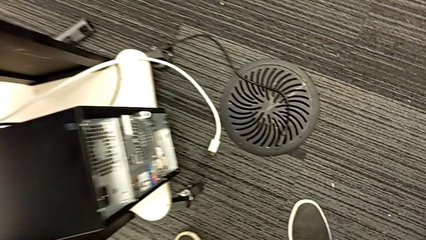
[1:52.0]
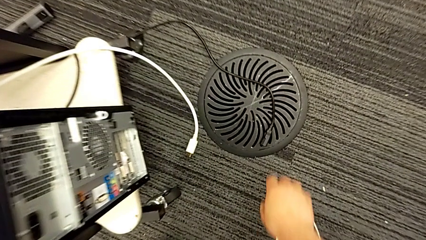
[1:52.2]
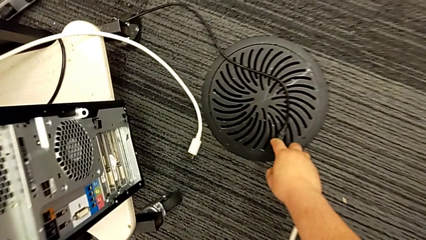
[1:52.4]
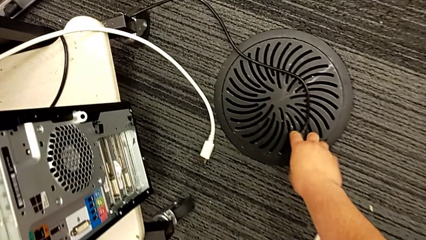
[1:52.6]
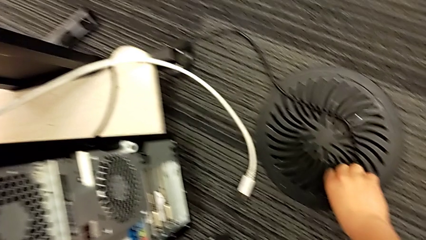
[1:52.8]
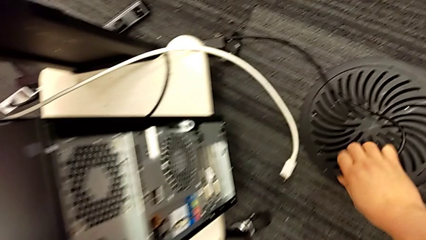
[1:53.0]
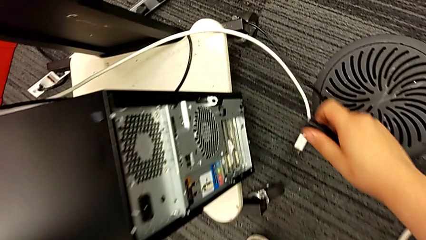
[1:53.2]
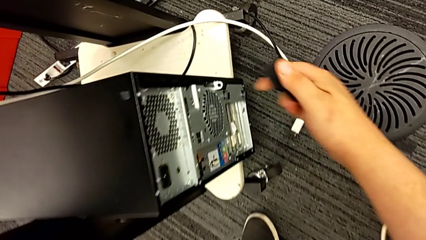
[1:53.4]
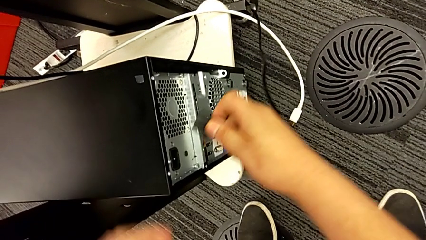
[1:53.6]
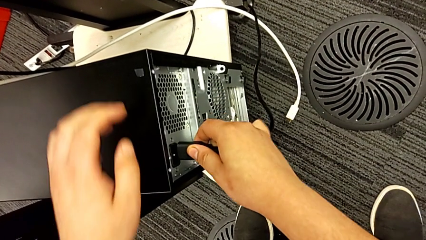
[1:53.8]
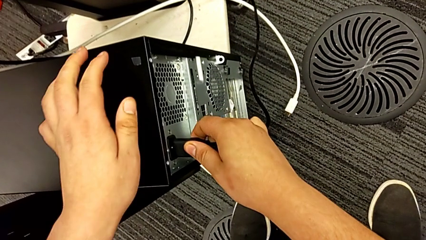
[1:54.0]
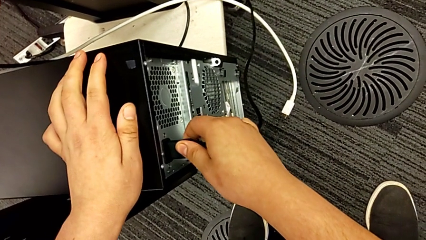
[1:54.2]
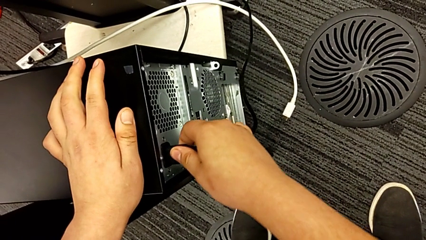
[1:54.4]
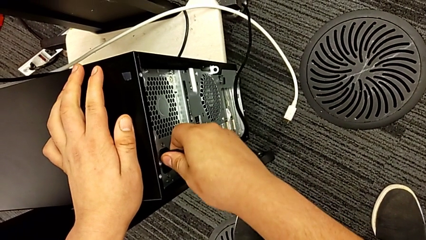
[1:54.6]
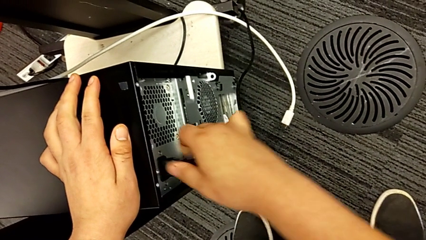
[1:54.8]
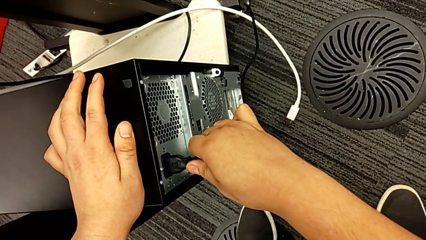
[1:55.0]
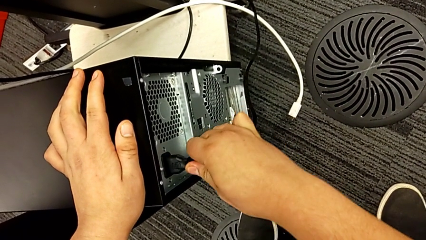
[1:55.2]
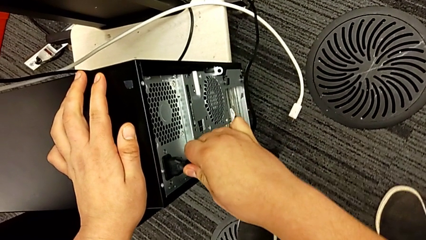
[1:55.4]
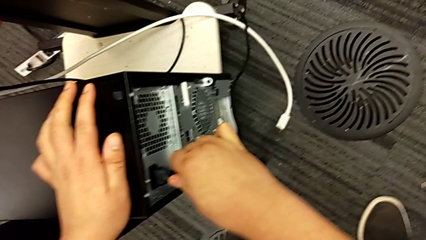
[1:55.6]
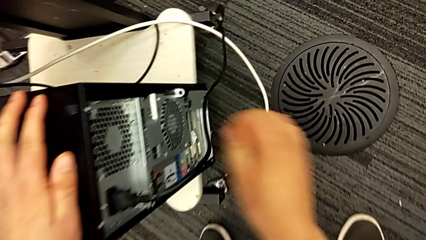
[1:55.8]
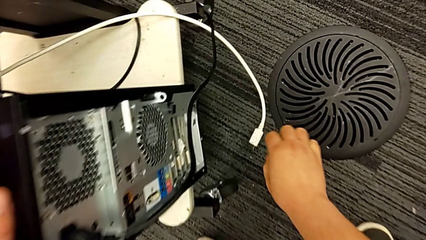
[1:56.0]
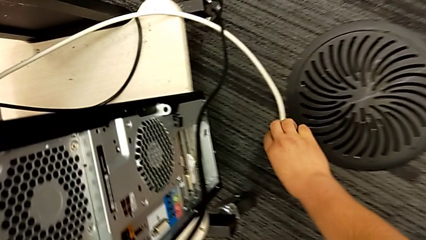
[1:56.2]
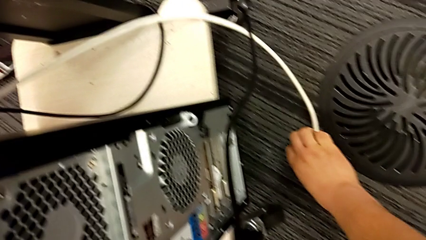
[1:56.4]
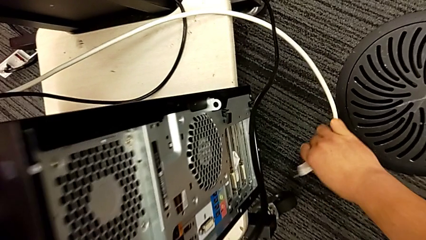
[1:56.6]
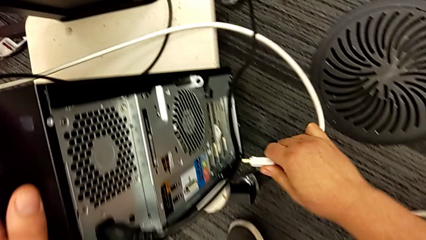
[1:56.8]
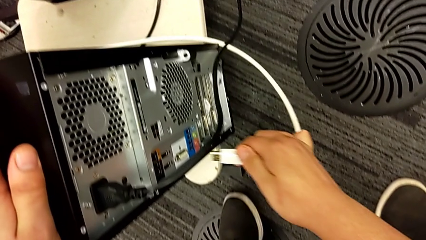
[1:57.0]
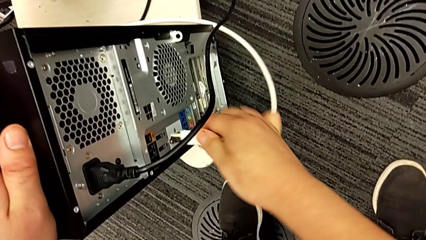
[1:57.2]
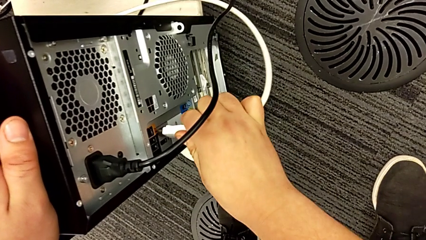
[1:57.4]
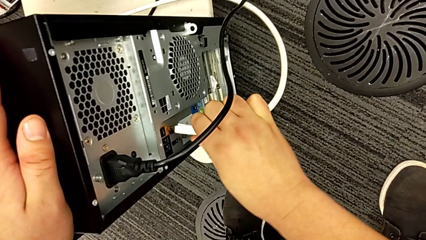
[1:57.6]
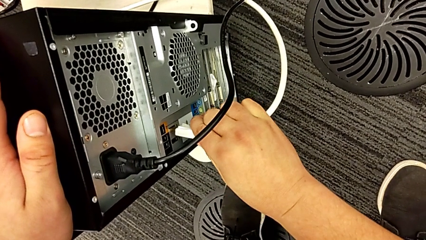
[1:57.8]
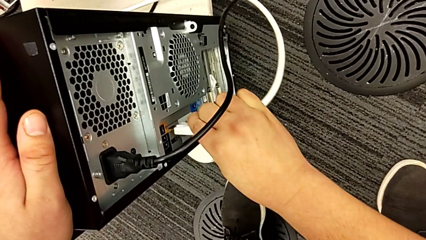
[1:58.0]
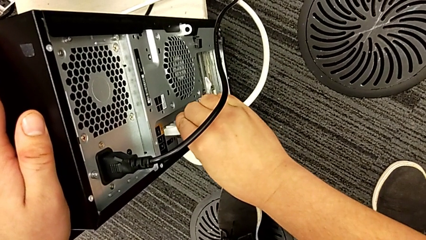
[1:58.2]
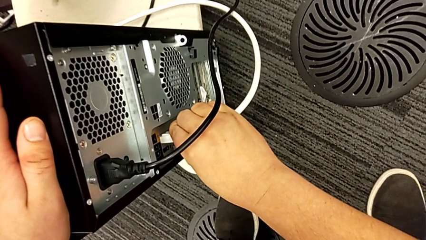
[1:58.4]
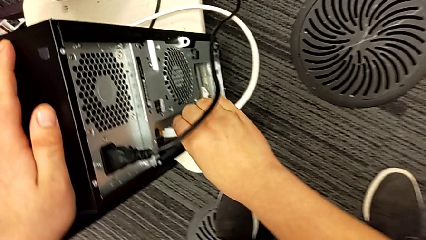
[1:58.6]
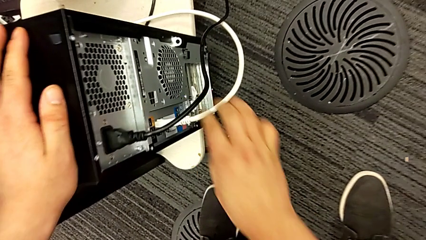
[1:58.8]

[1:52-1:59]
The camera wearer connects the wires to the tower PC. They grab the cable power supply, insert it, grab the HDMI cable and insert it.
